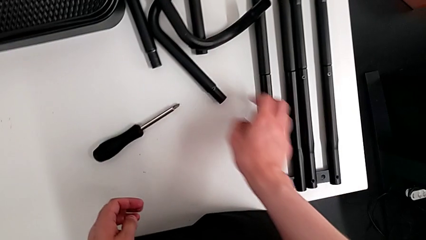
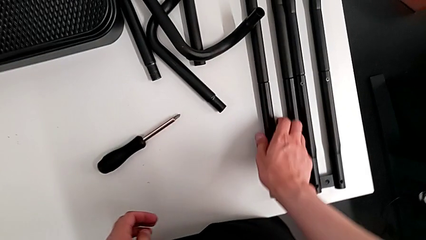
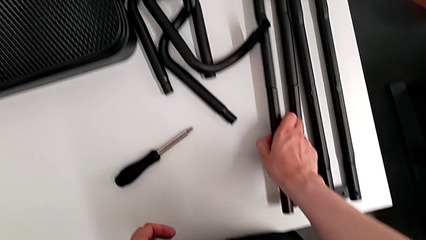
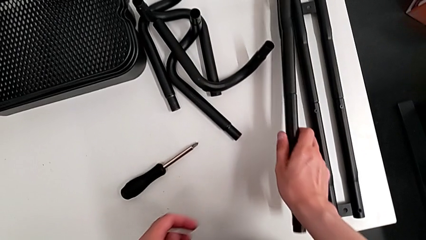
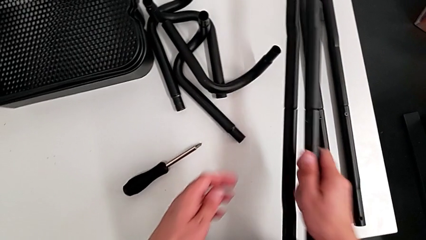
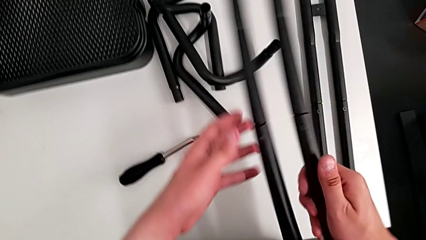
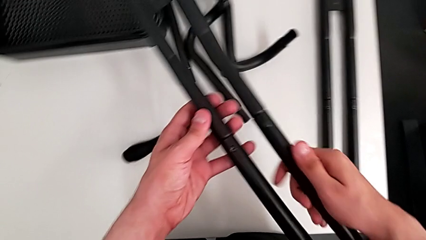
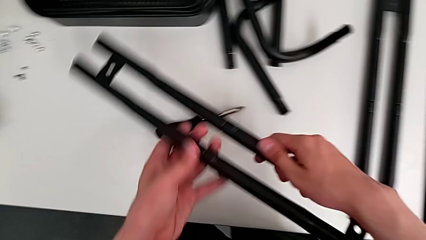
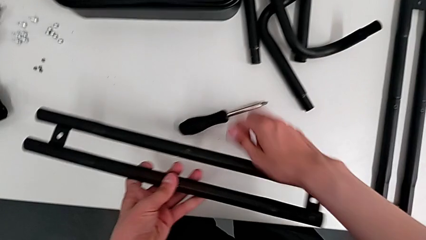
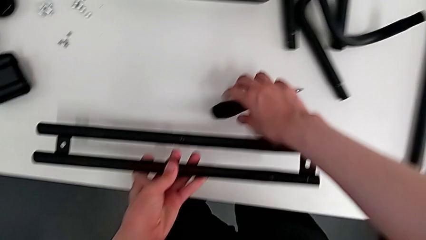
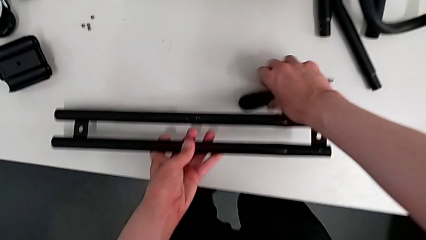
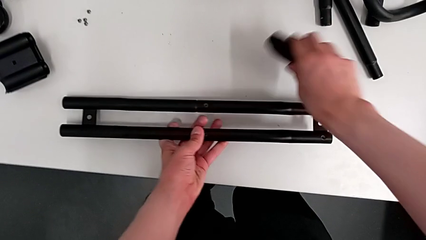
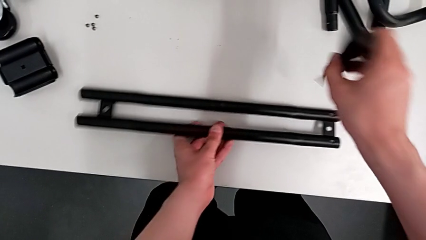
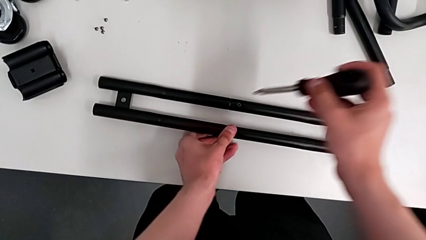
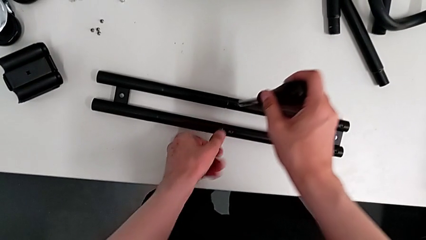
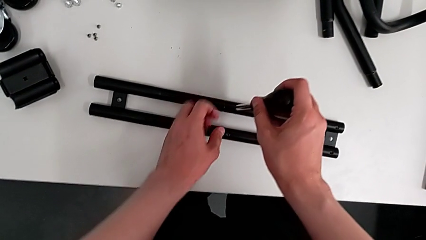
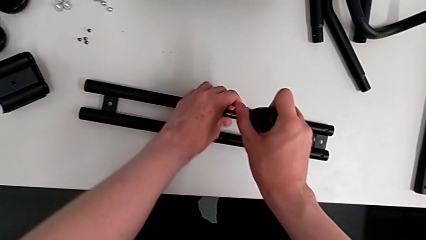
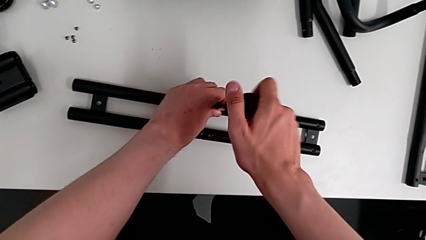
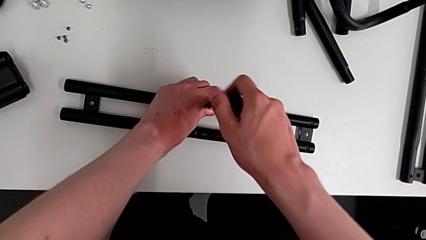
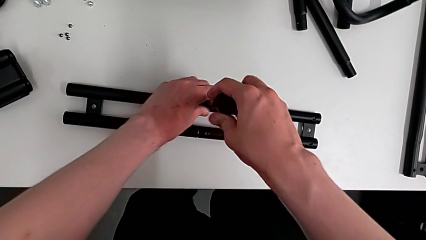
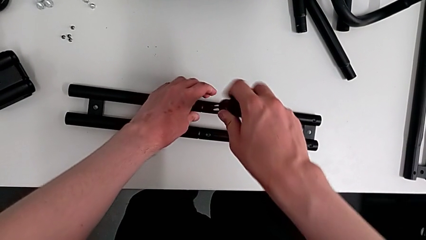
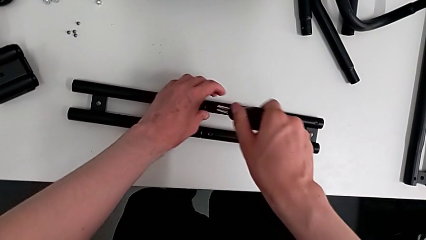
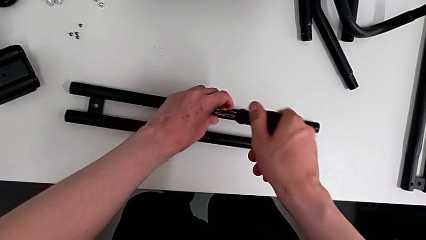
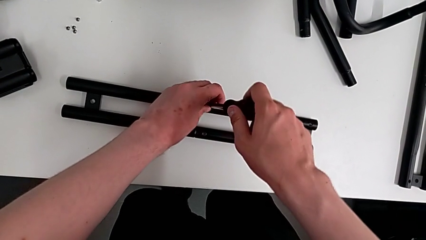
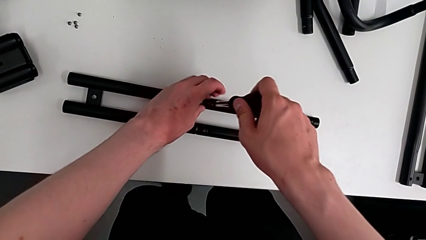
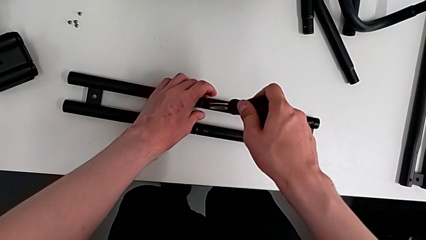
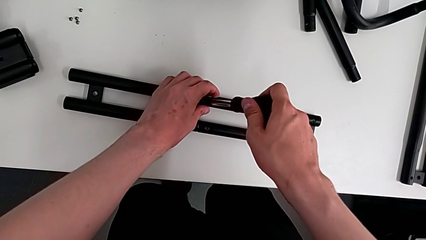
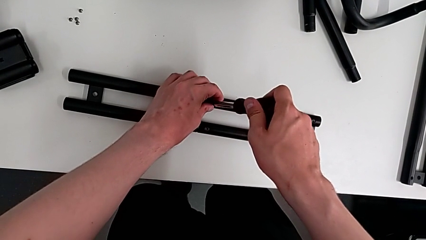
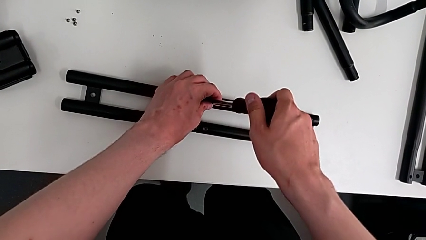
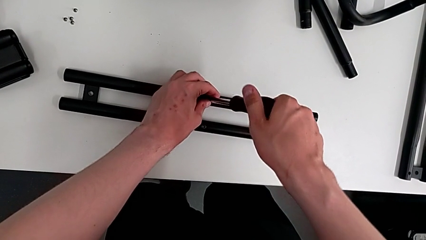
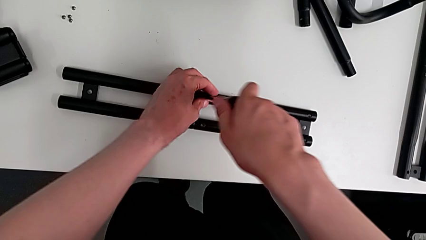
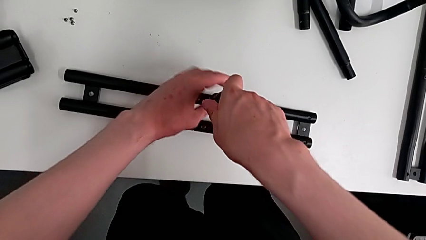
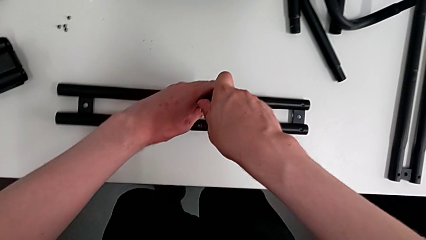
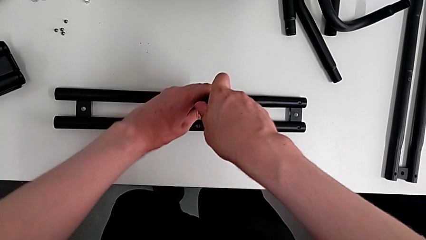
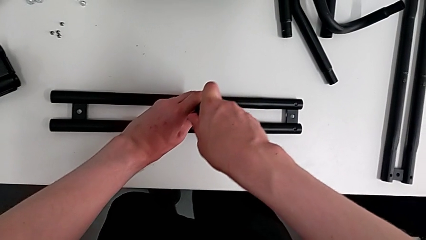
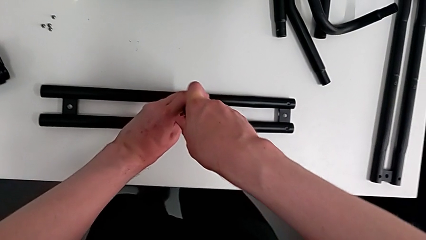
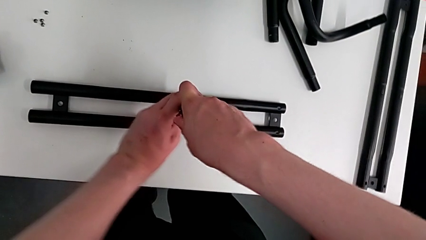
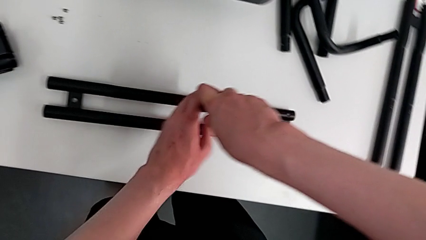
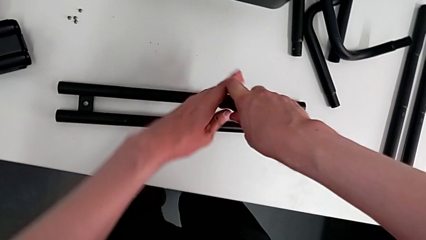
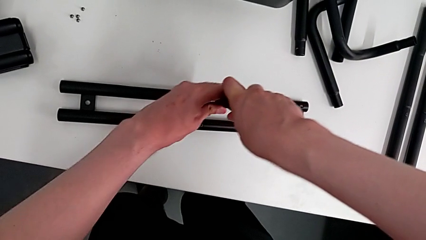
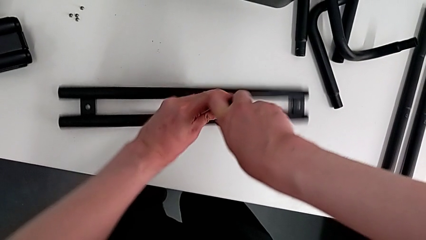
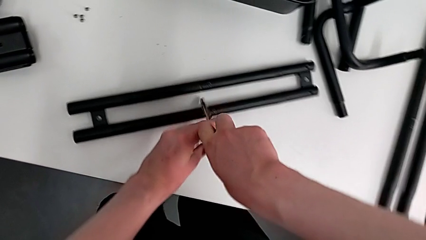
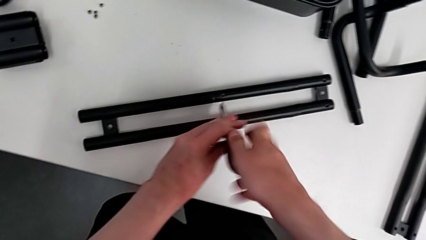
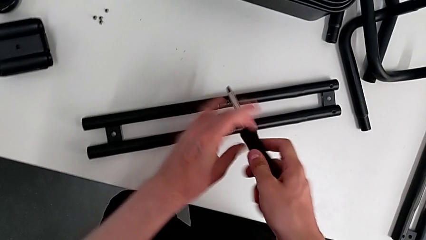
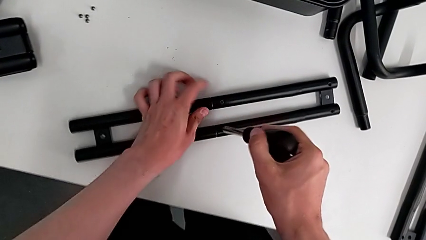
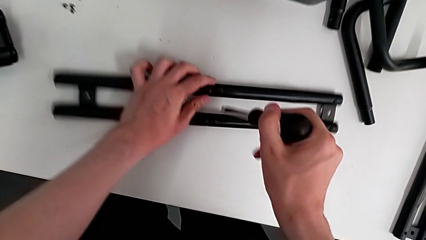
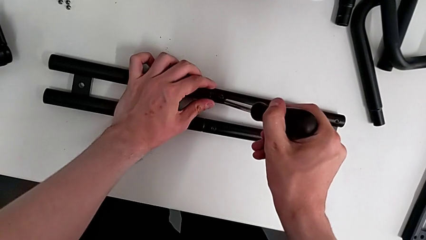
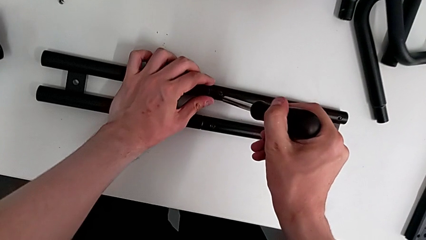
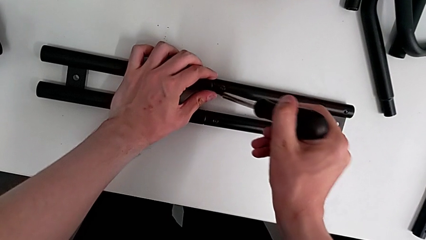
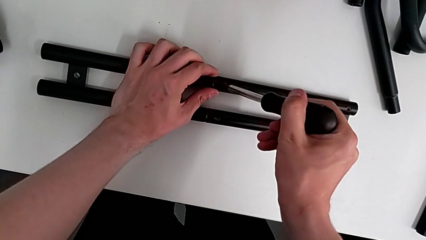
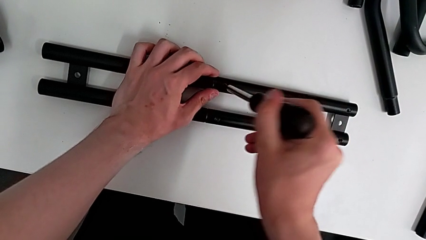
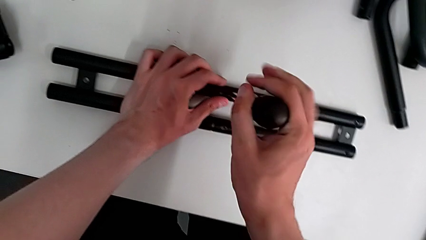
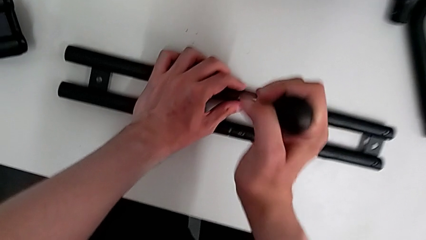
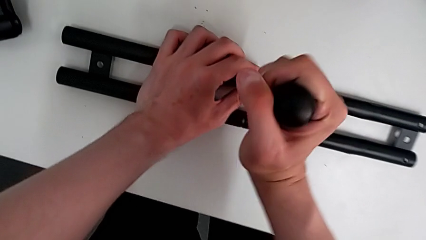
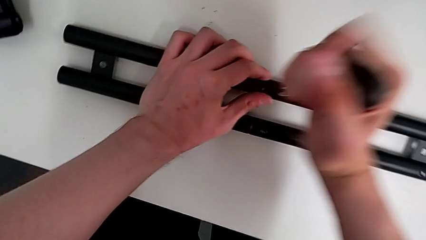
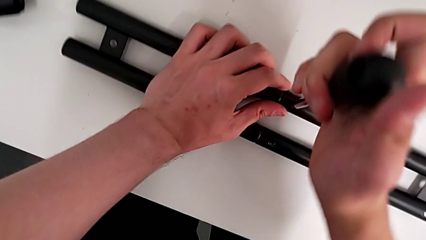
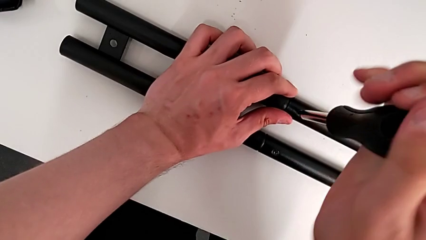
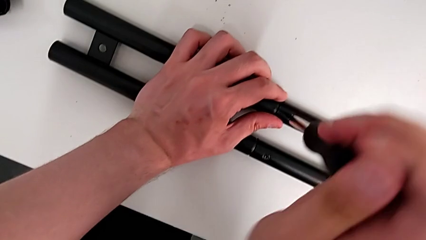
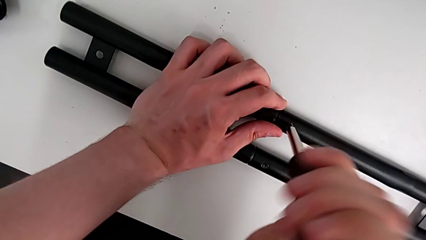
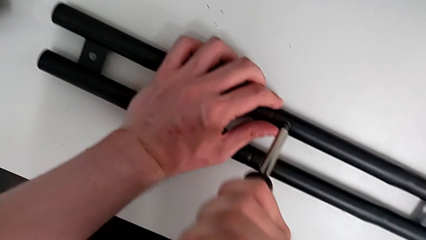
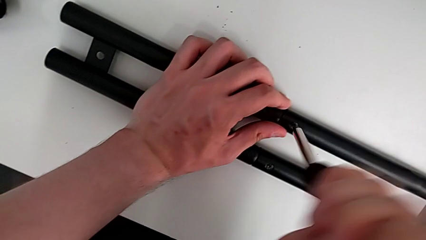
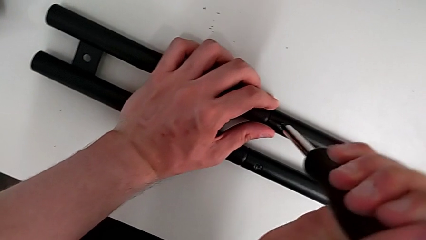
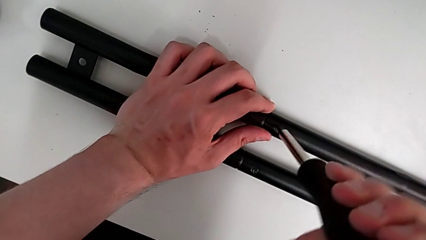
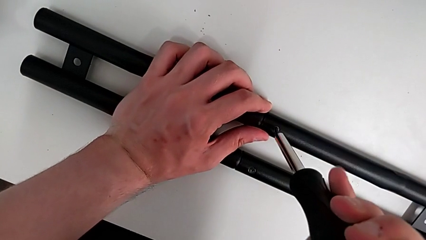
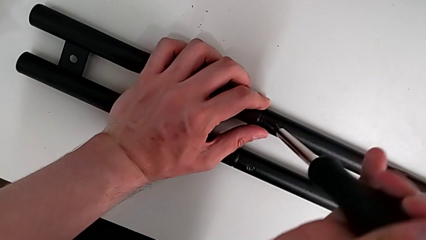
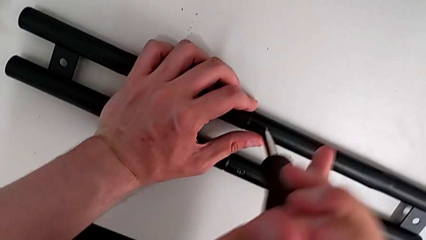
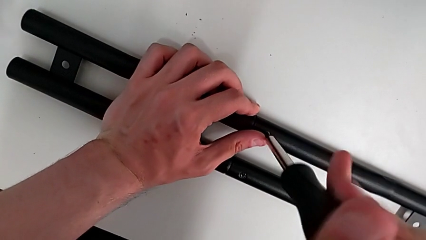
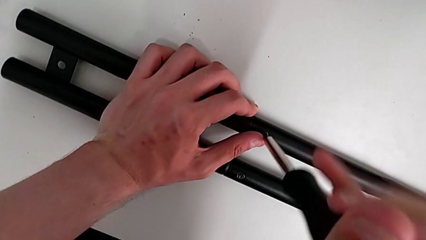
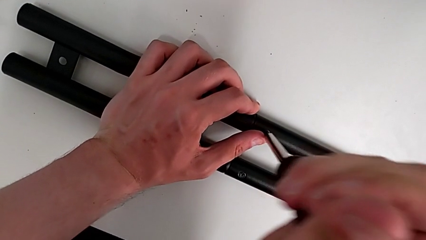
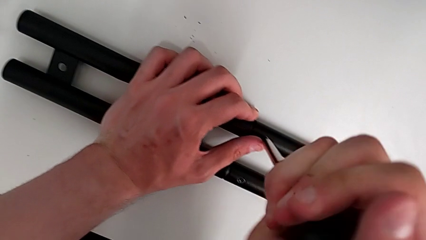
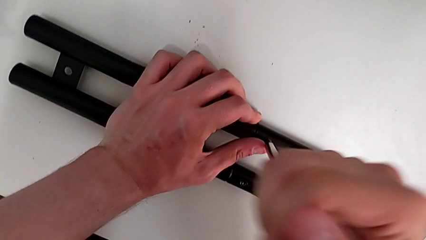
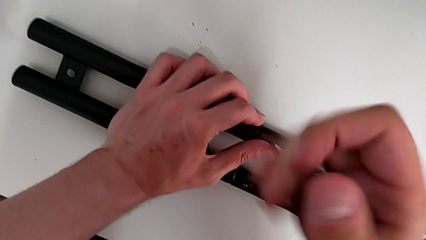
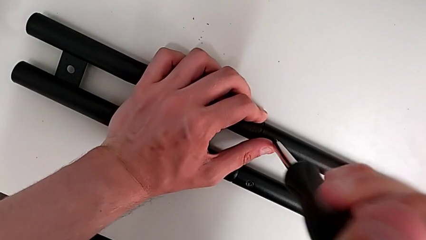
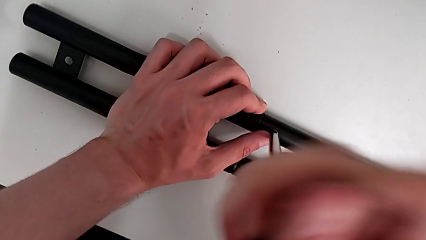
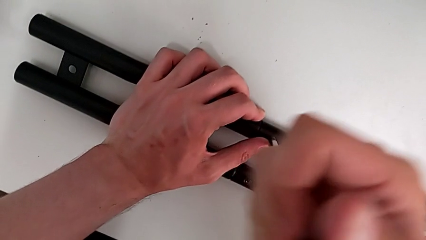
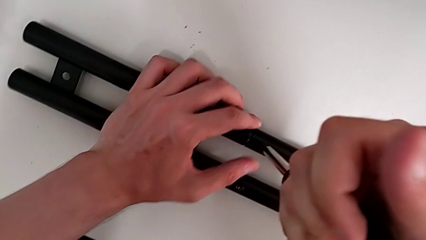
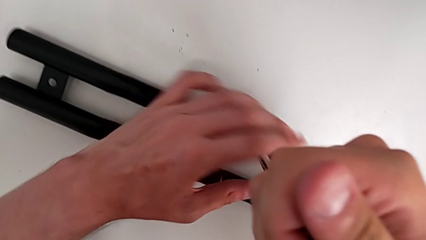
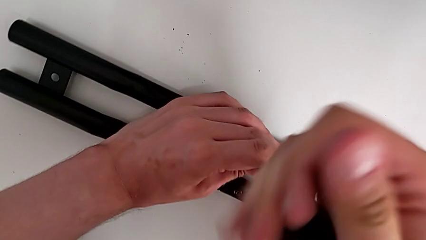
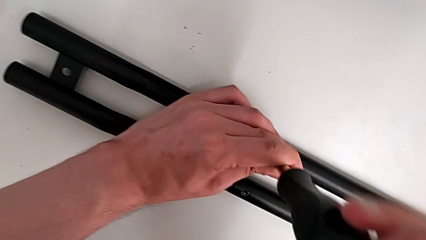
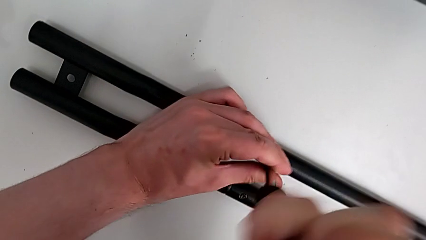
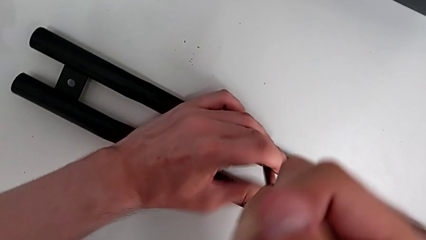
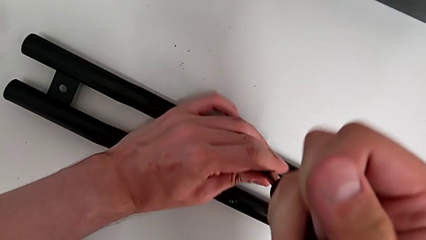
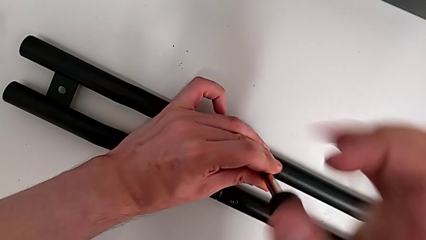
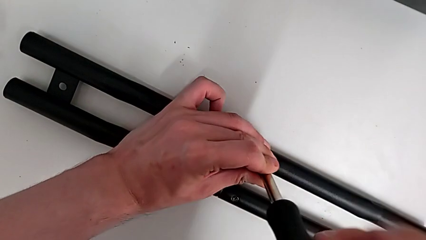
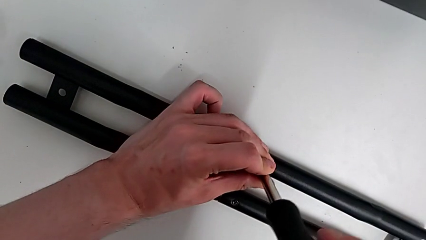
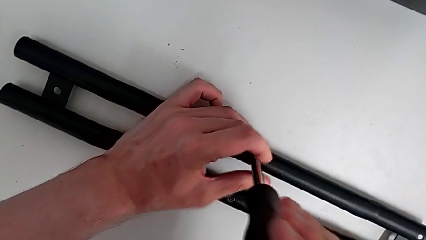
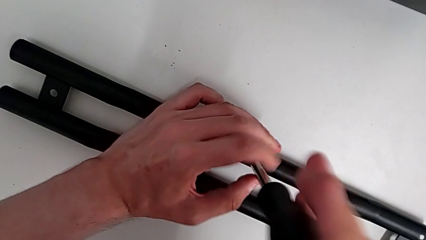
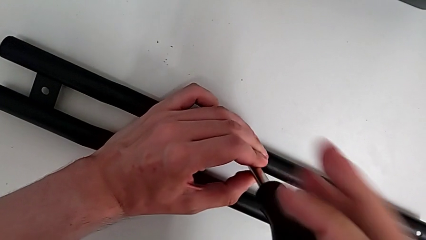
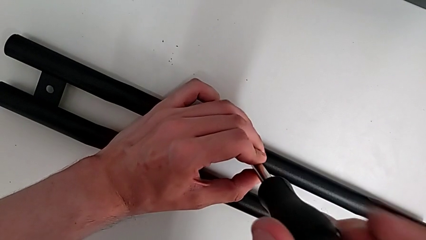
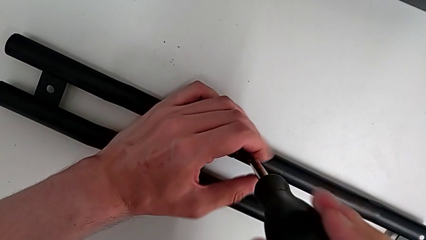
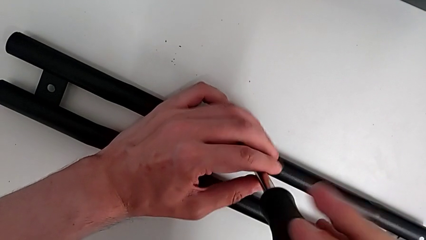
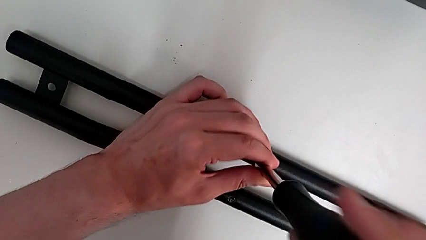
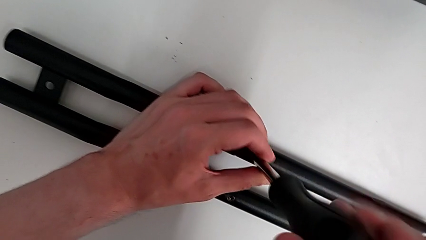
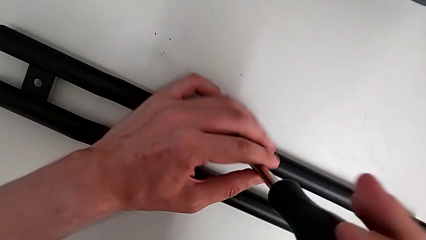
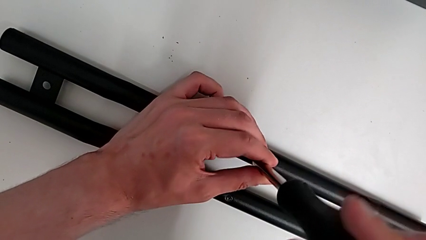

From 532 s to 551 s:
The camera wearer is disassembling the first side bar of the shelf frame. They grab the first leg, place it, grab the screwdriver, insert it, unscrew the fifth leg, wrongly withdraw the screwdriver, insert the fifth screwdriver and begin to unscrew the fifth leg.
